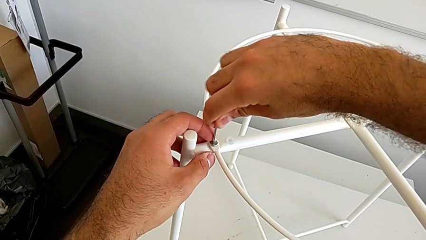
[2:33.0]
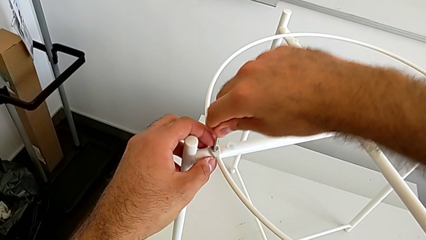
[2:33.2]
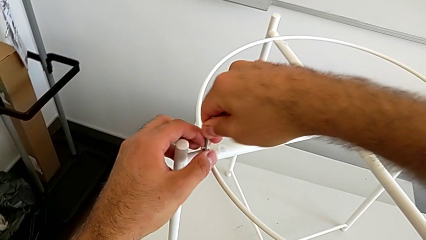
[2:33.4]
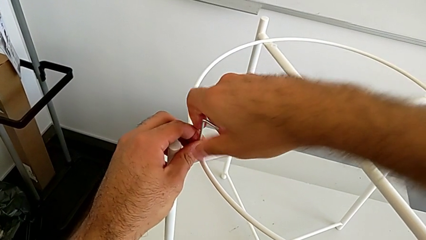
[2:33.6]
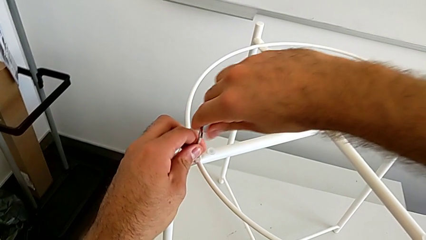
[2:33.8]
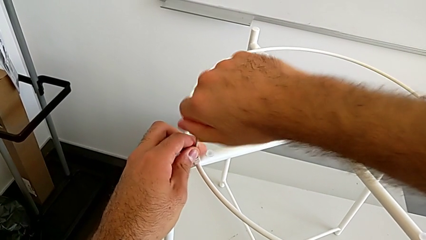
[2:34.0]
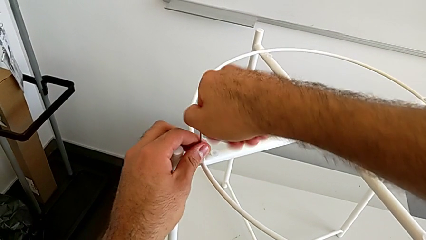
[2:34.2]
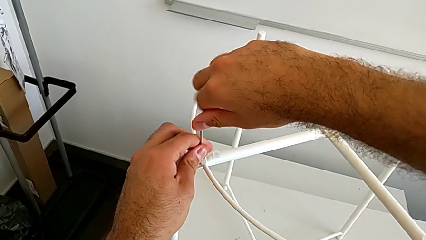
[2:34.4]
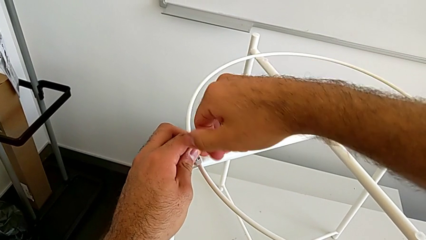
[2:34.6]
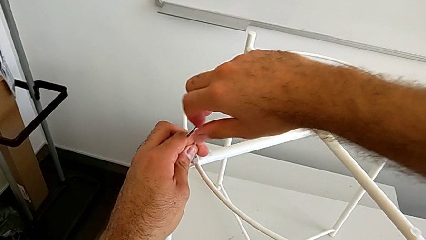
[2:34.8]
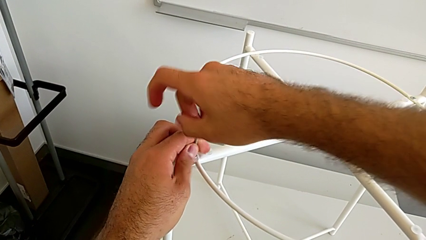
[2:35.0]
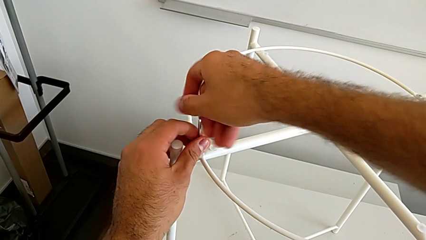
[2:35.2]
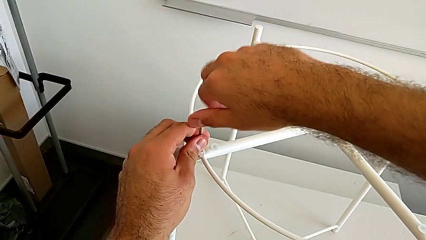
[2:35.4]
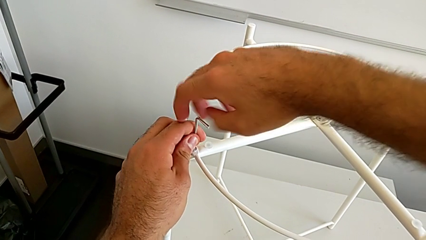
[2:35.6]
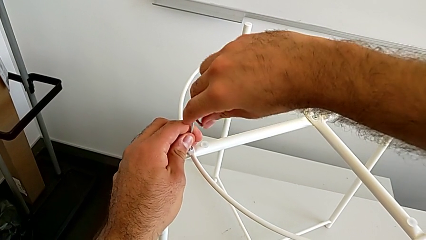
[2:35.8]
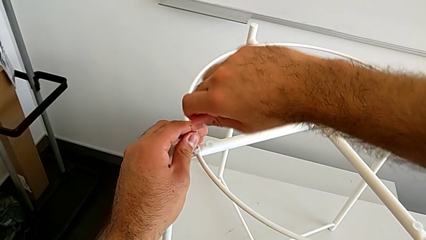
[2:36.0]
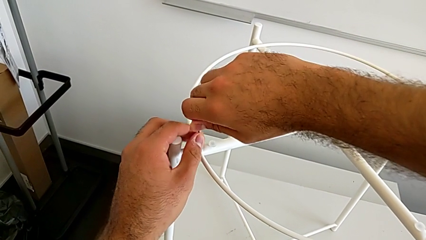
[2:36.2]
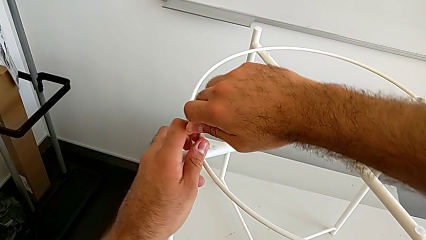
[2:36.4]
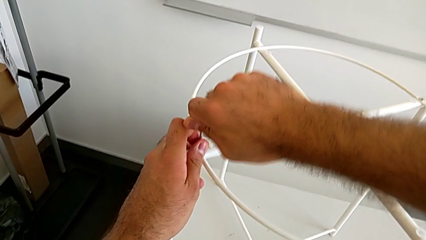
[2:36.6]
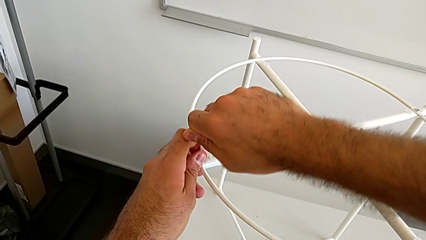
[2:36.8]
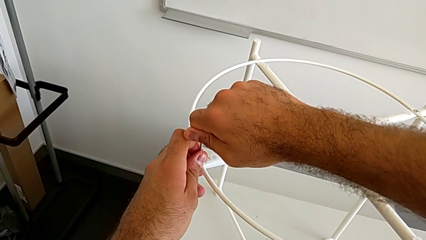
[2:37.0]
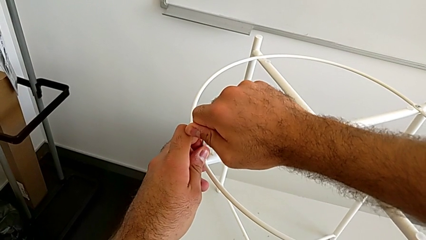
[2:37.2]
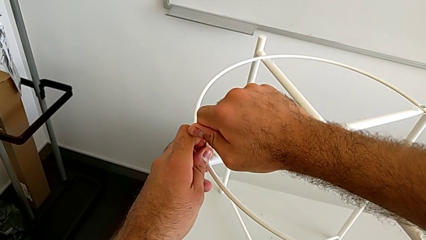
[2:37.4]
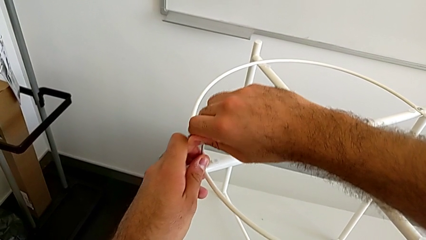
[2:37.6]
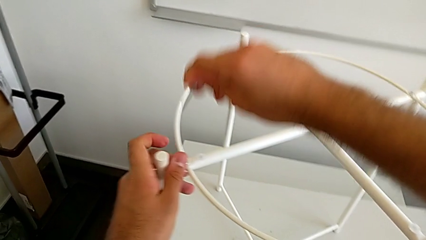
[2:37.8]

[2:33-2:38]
The camera wearer is inserting the circle on the legs. They screw the hex socket head and withdraw the Allen wrench.

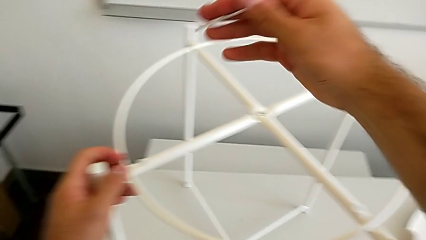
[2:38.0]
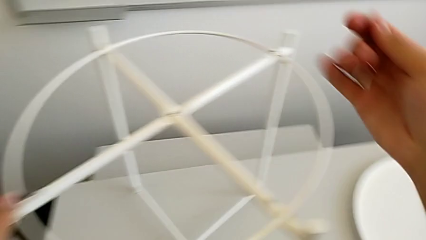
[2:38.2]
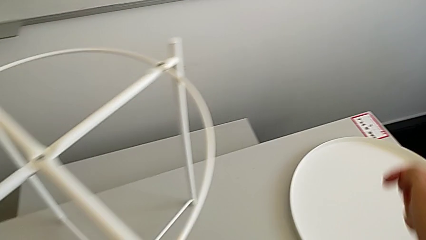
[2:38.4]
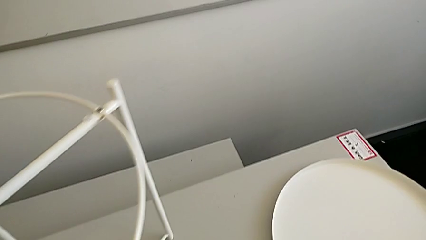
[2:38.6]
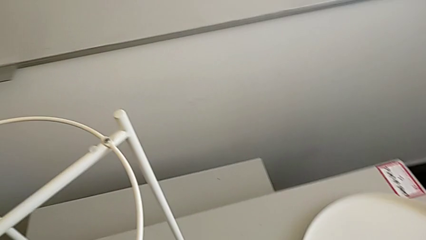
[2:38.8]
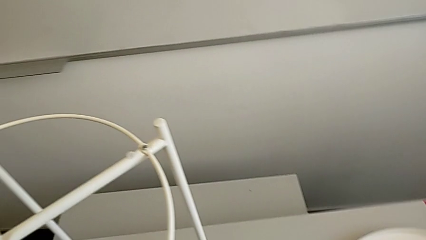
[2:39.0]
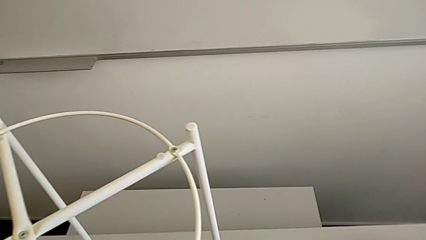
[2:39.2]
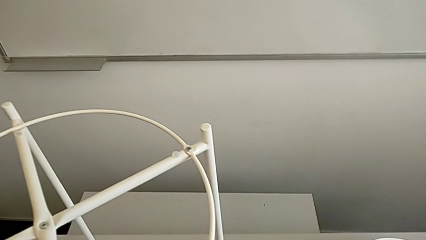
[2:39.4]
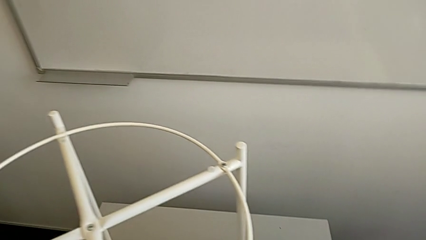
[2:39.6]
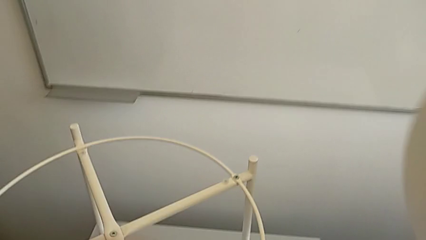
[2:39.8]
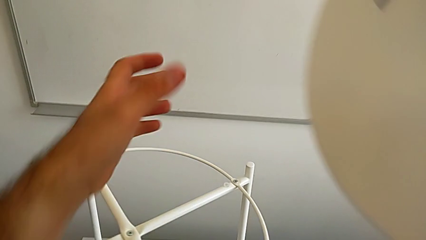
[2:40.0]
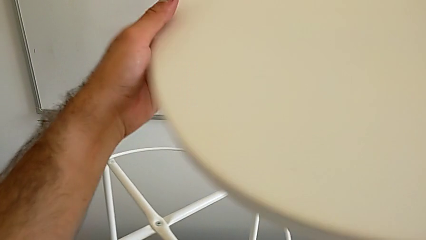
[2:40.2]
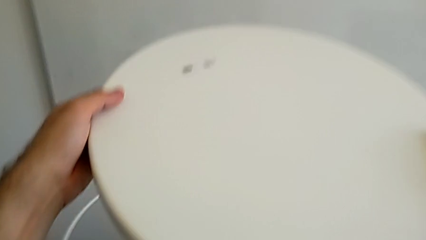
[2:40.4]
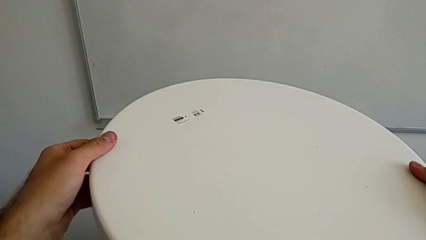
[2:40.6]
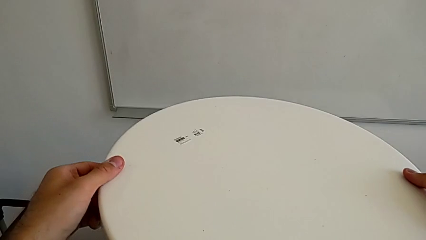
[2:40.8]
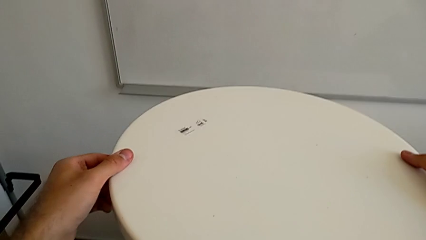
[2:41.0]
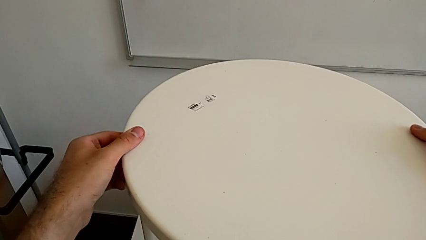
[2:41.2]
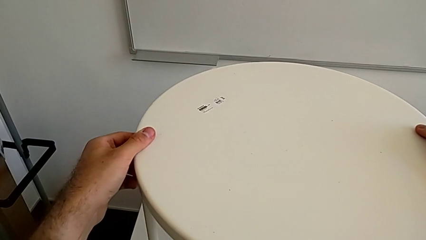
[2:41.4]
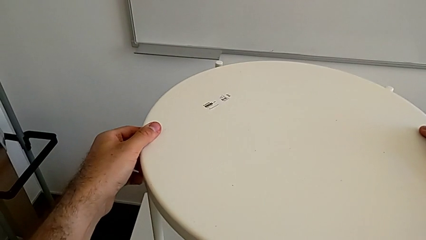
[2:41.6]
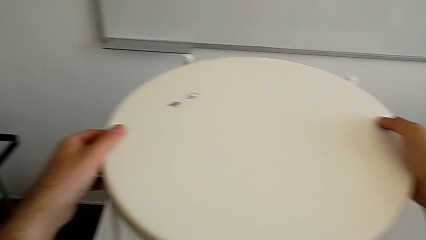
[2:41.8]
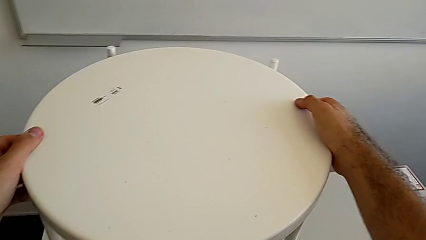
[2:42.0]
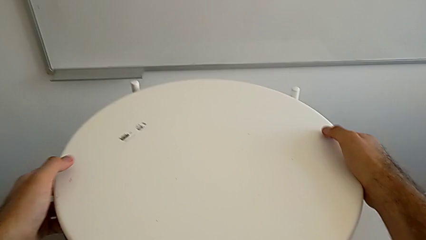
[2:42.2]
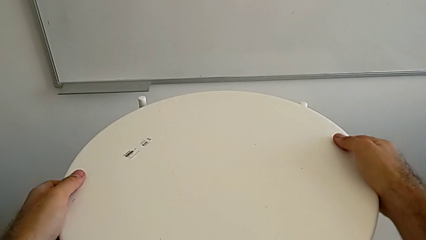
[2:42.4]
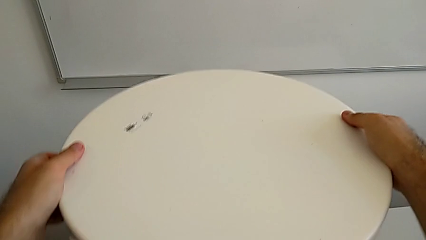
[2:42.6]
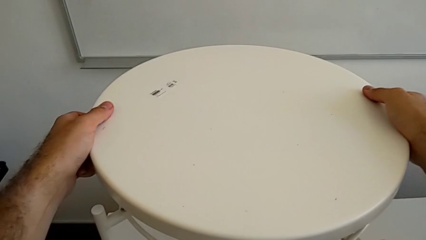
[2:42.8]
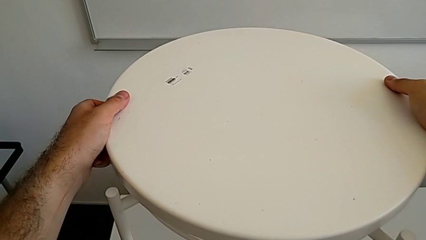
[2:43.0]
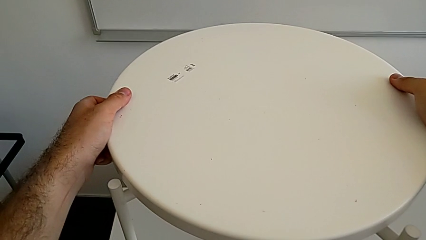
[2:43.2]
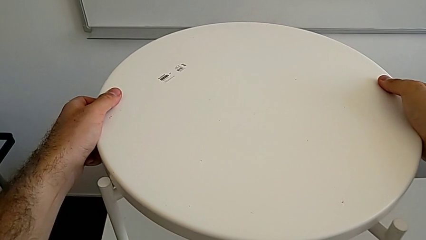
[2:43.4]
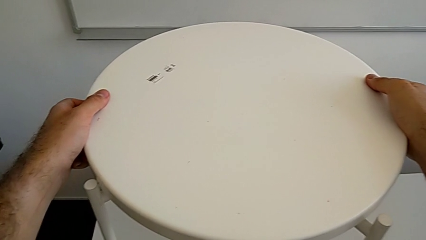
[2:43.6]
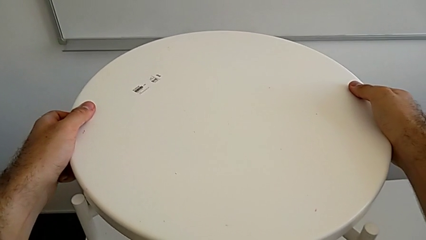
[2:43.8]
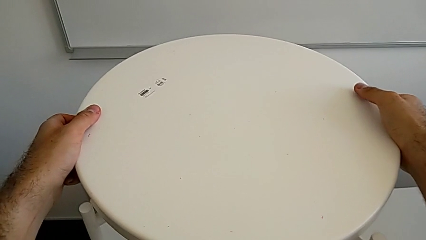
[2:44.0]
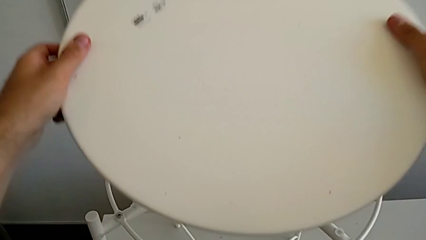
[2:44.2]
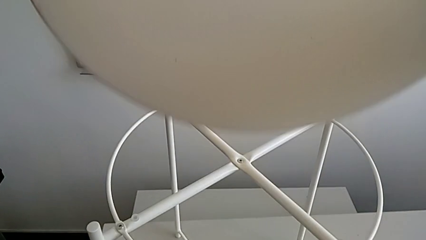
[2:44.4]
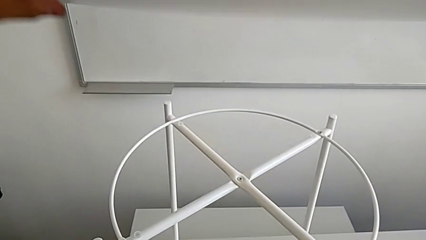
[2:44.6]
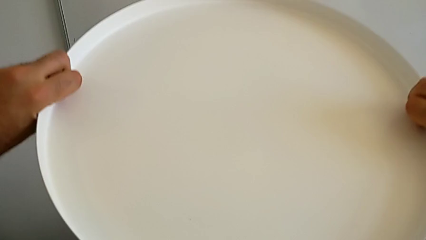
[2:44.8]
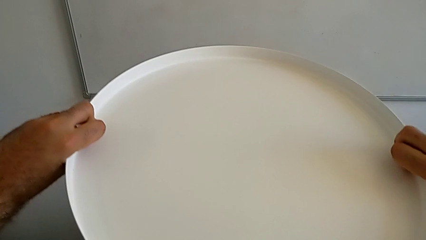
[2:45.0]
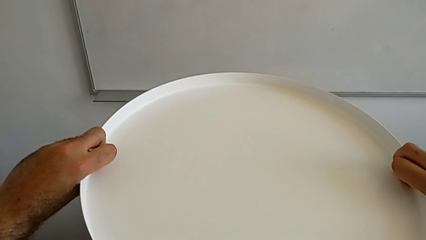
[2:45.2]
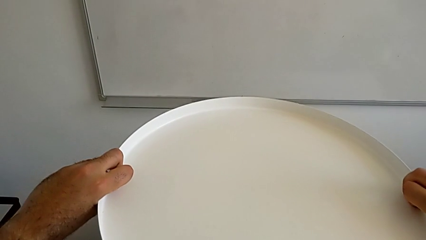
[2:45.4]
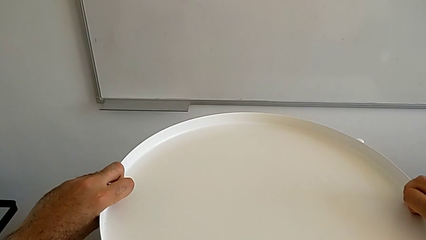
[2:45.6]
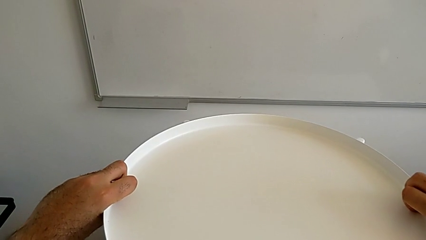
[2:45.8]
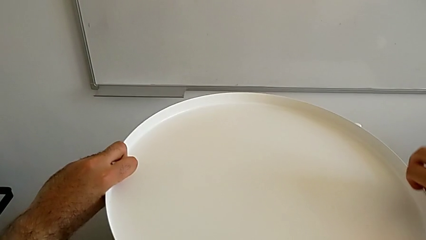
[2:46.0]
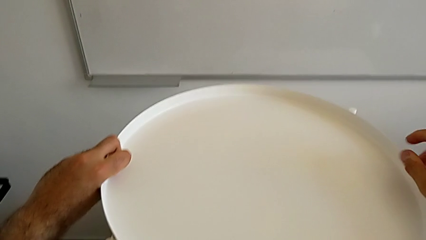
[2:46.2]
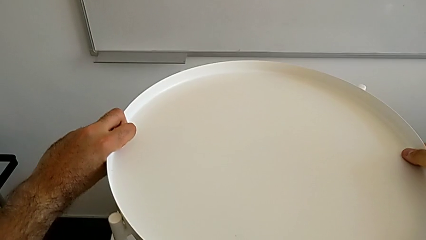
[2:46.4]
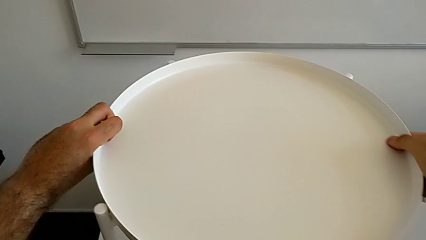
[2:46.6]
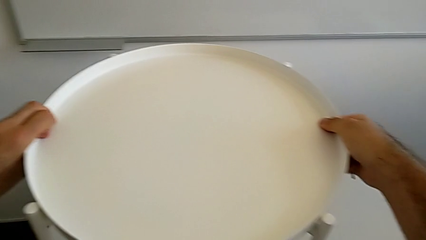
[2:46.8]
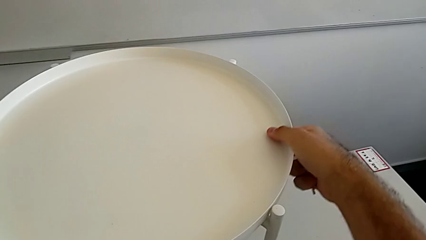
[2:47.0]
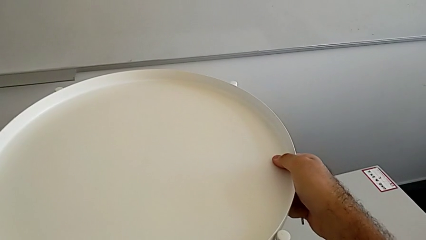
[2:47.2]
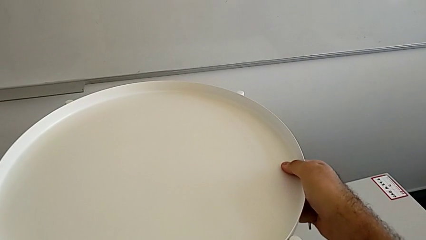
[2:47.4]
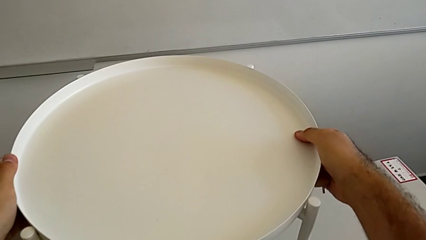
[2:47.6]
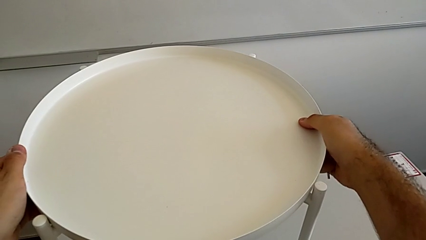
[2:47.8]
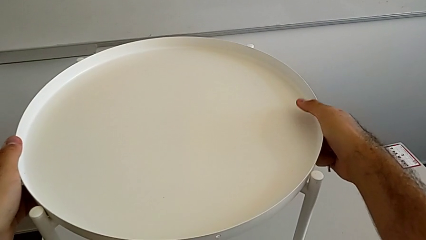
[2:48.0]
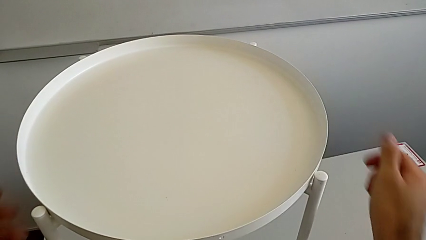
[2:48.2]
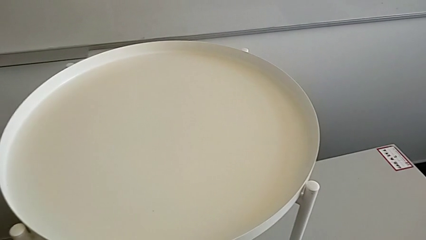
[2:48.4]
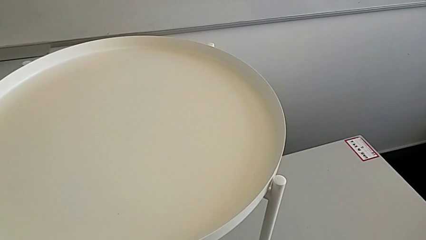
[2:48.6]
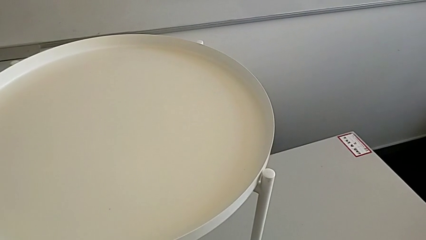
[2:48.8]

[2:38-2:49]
The camera wearer places the tray on the legs. They grab the tray, wrongly place it, the tray being upside down, rotate it, place it and slide the tray table.
